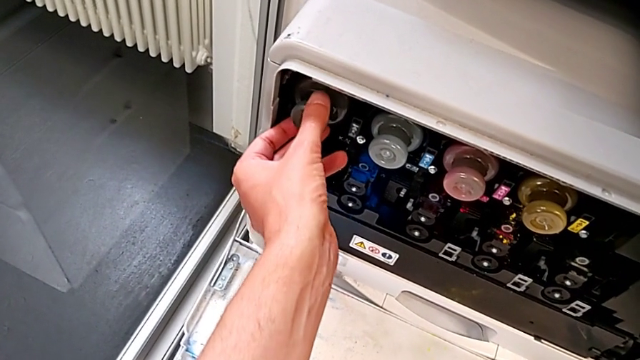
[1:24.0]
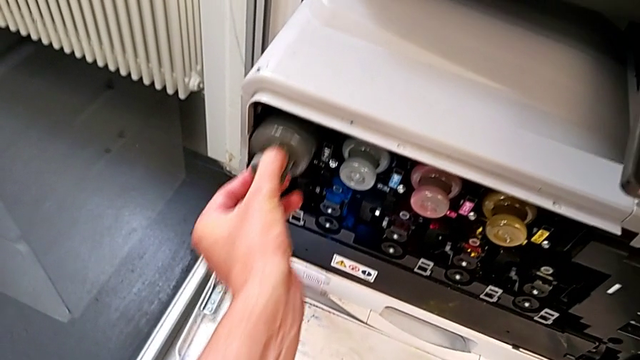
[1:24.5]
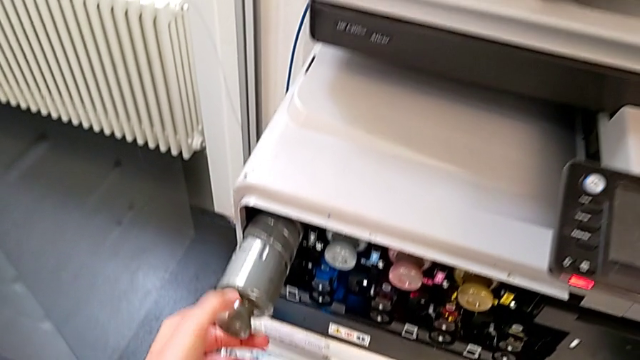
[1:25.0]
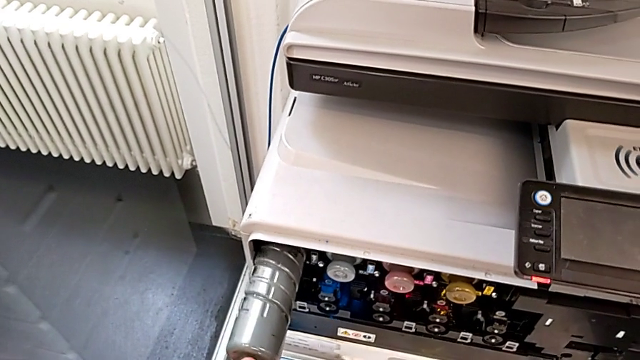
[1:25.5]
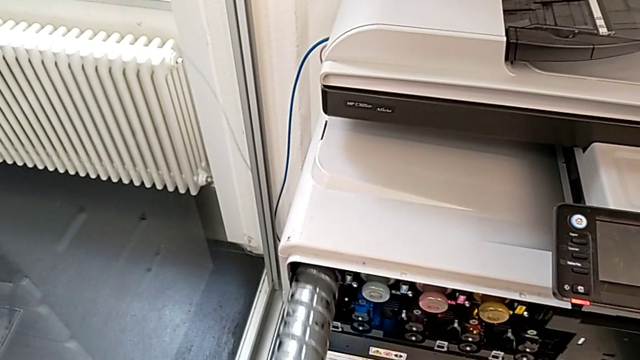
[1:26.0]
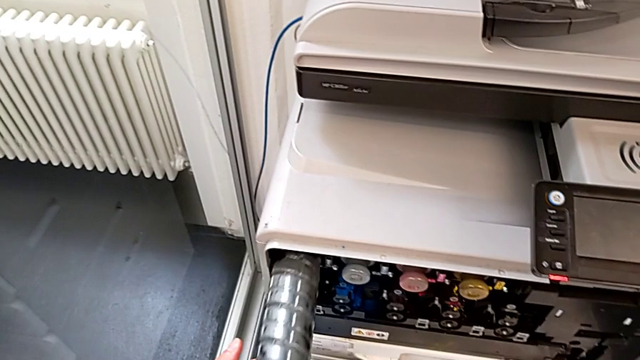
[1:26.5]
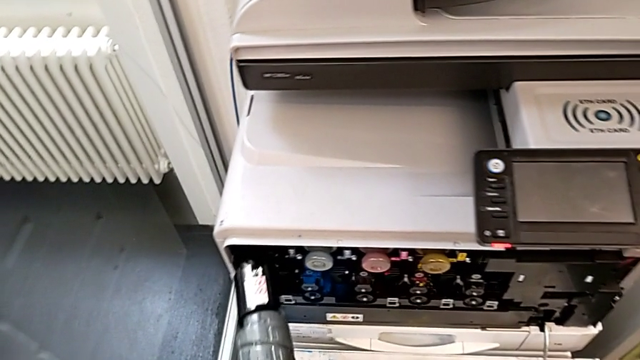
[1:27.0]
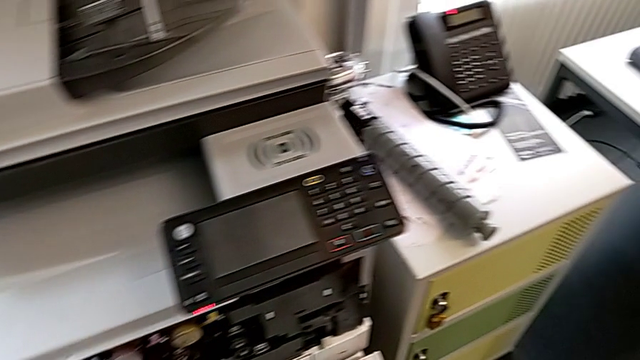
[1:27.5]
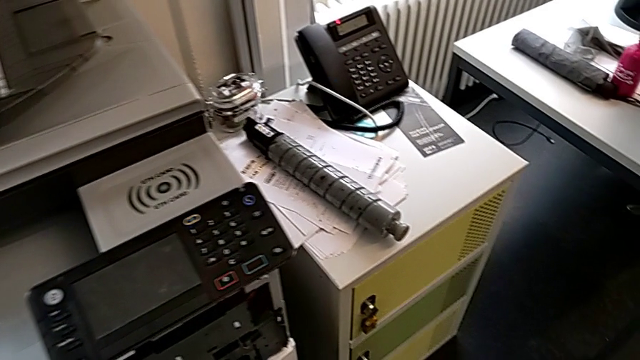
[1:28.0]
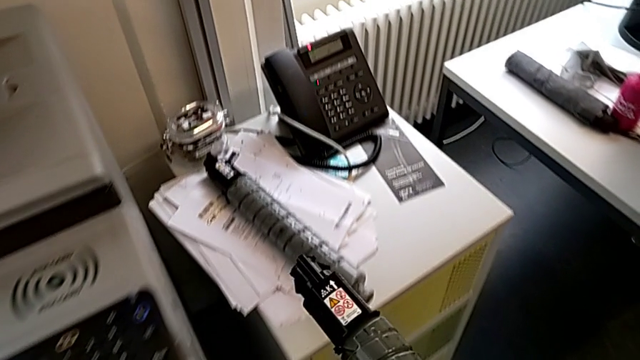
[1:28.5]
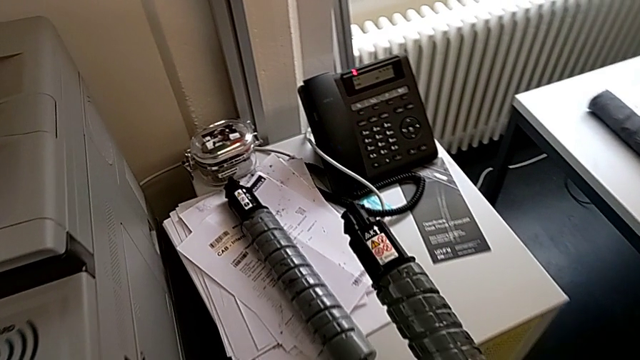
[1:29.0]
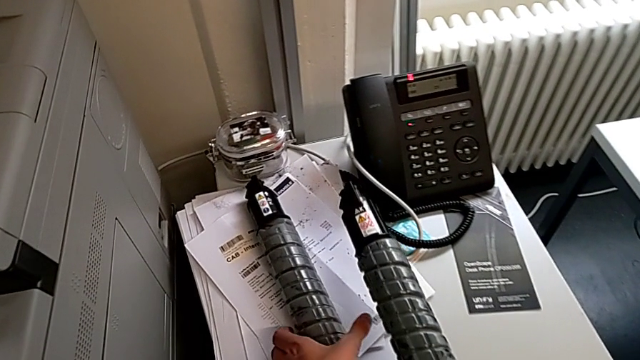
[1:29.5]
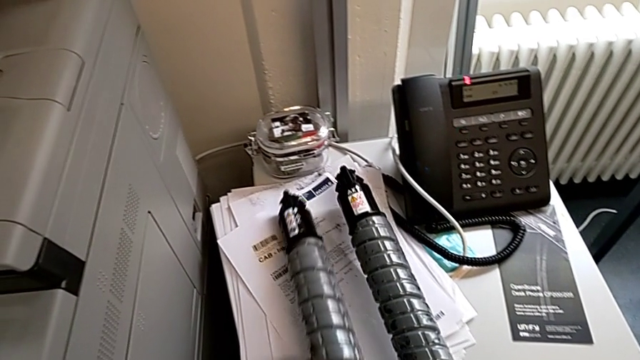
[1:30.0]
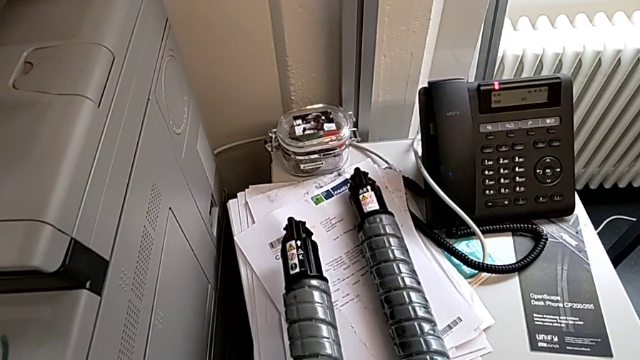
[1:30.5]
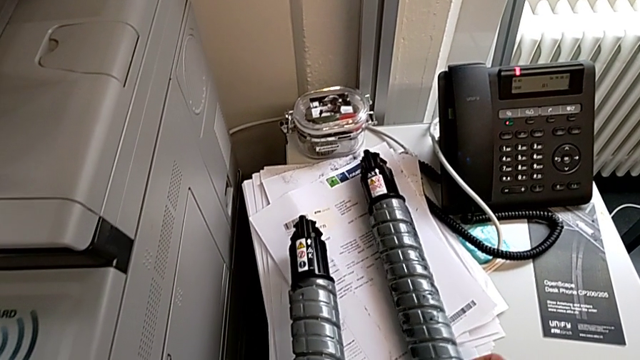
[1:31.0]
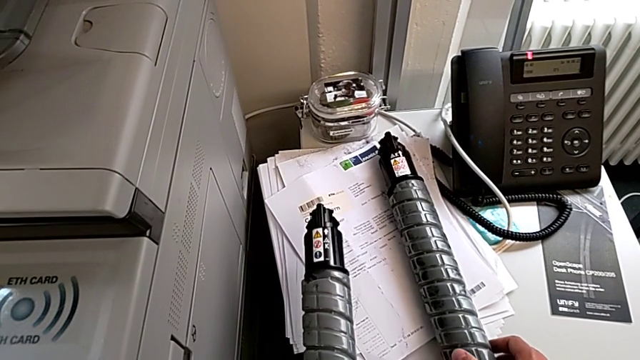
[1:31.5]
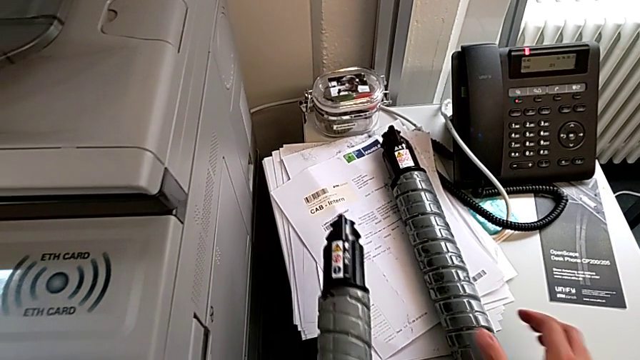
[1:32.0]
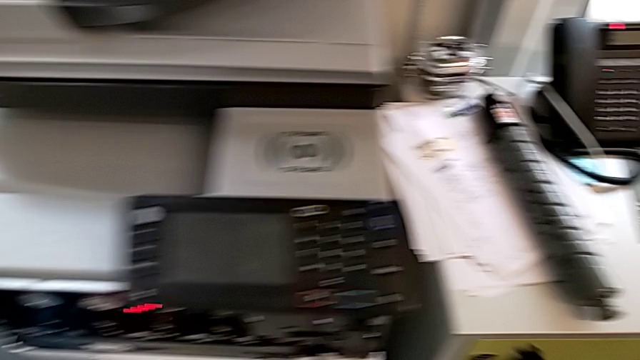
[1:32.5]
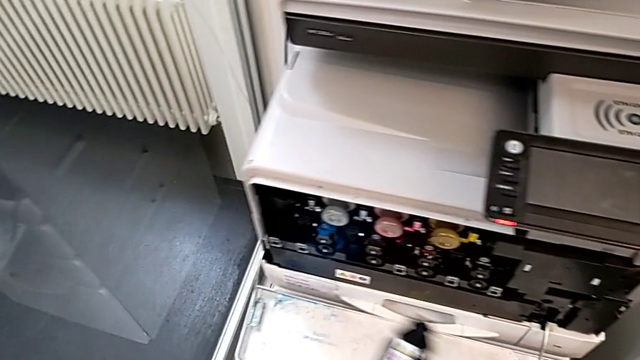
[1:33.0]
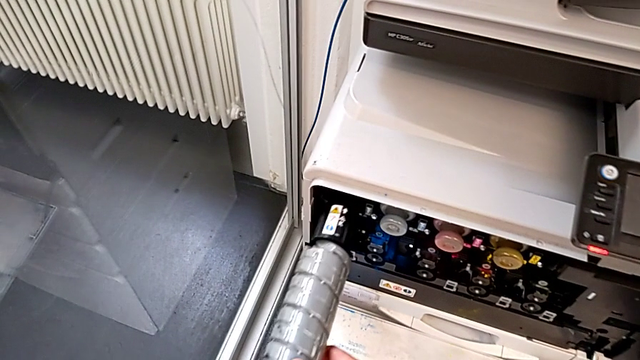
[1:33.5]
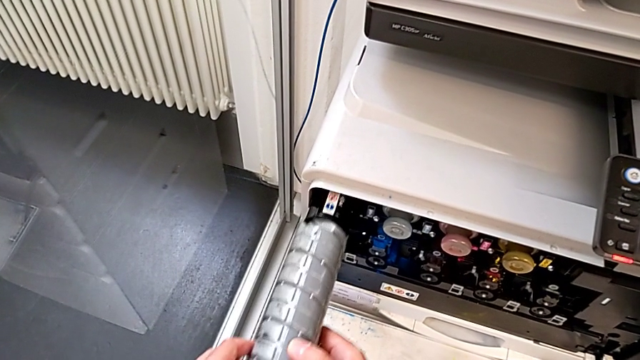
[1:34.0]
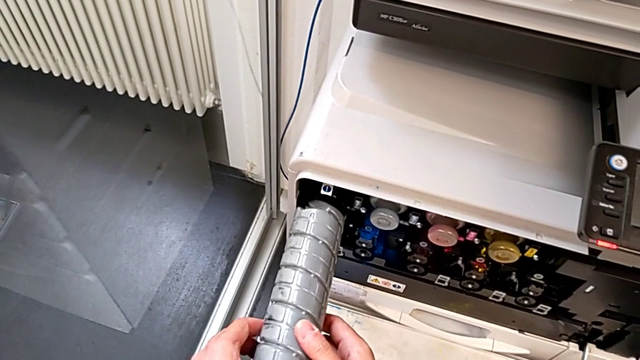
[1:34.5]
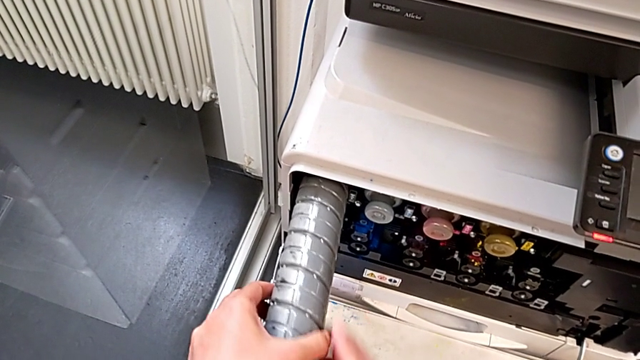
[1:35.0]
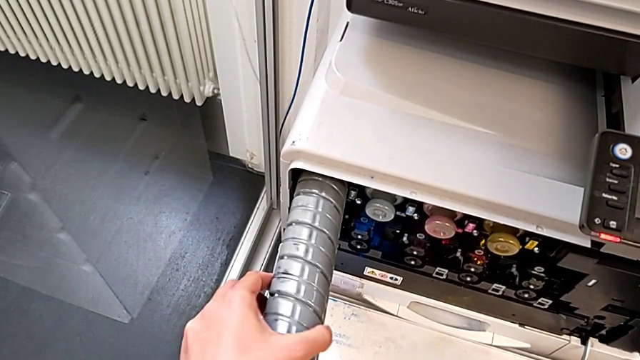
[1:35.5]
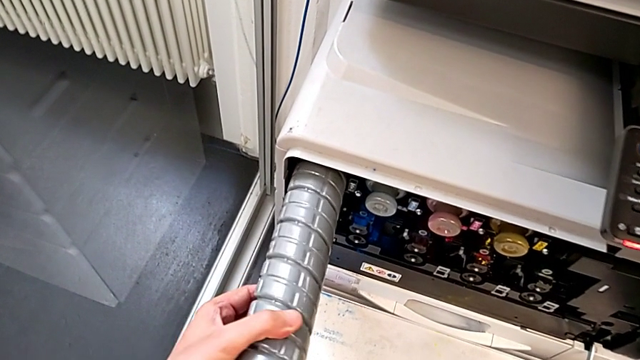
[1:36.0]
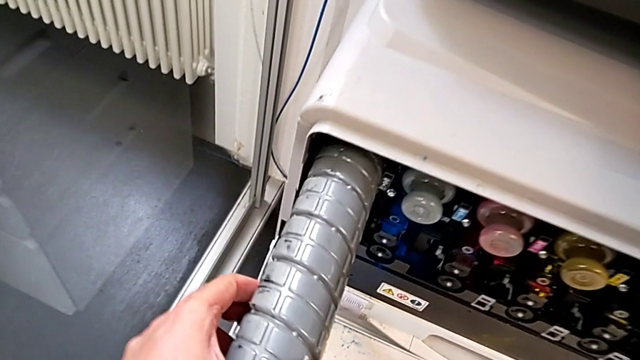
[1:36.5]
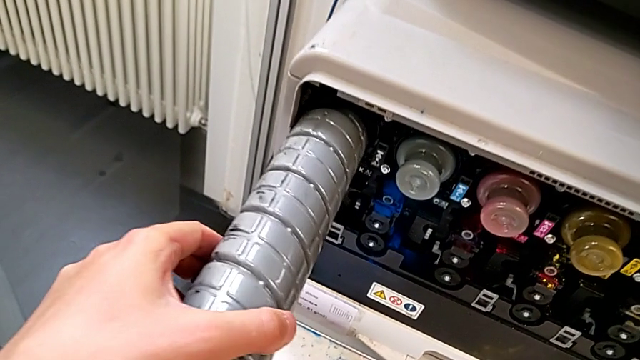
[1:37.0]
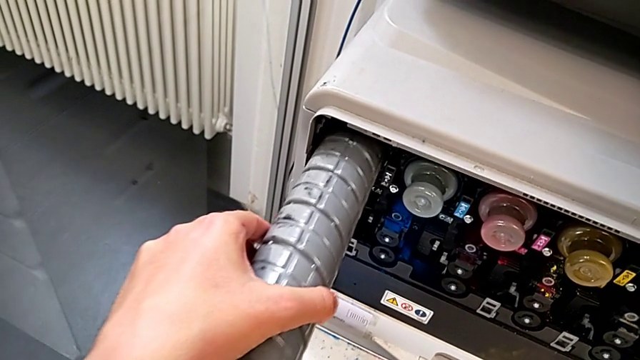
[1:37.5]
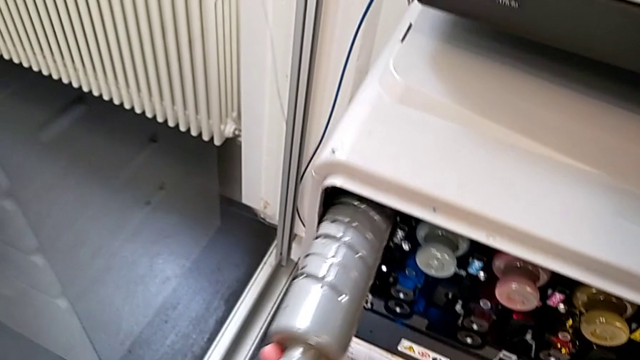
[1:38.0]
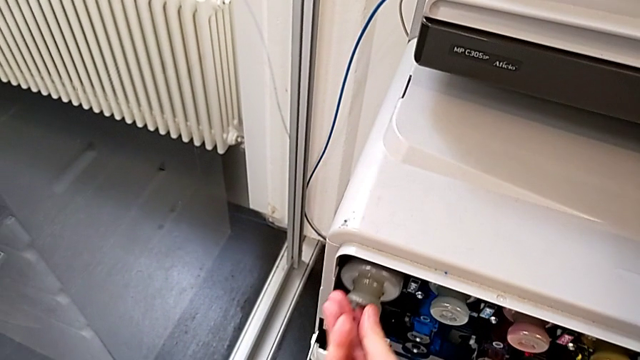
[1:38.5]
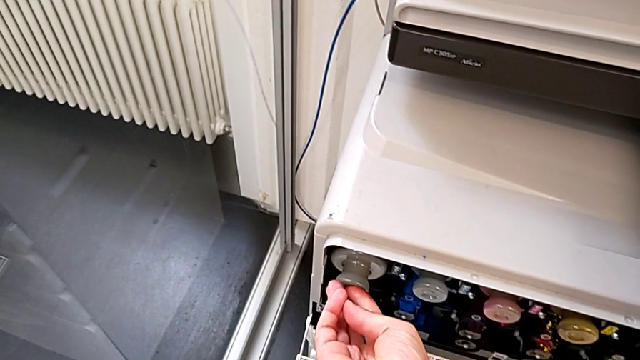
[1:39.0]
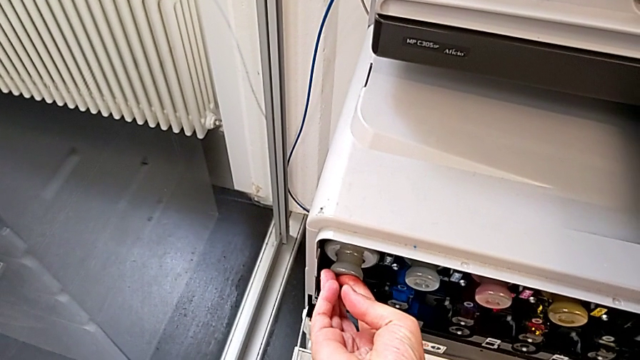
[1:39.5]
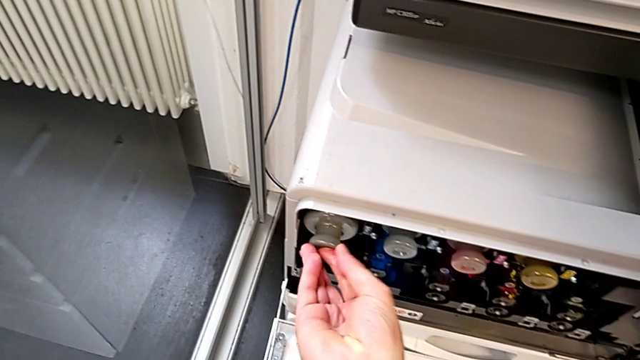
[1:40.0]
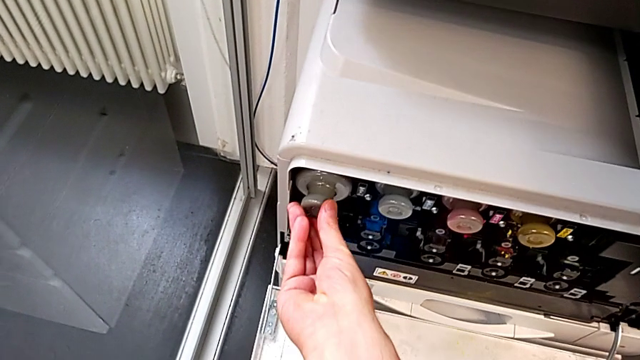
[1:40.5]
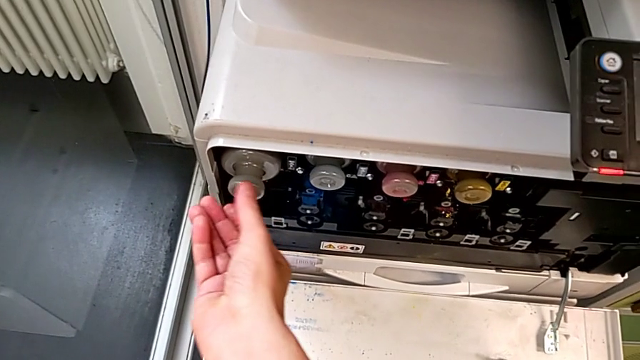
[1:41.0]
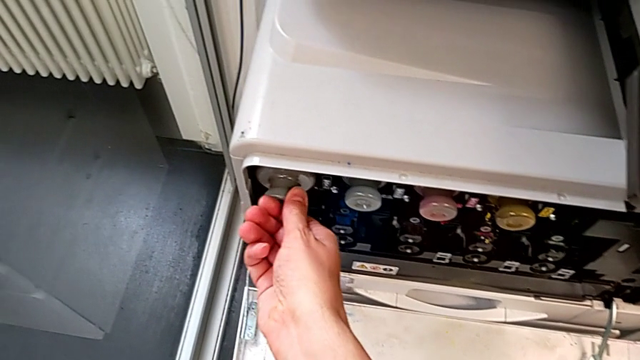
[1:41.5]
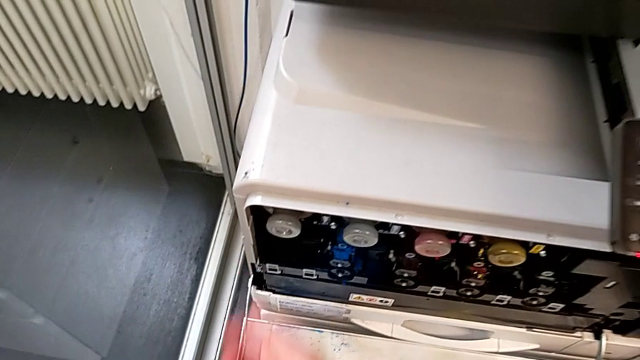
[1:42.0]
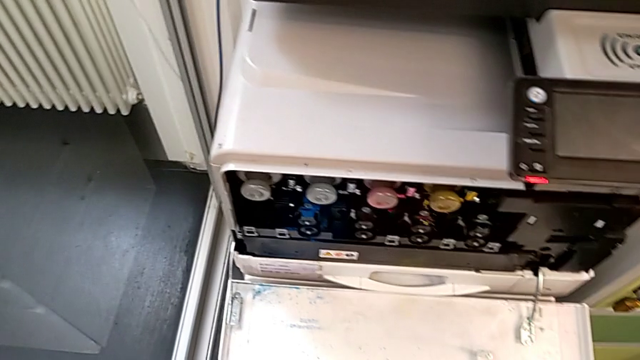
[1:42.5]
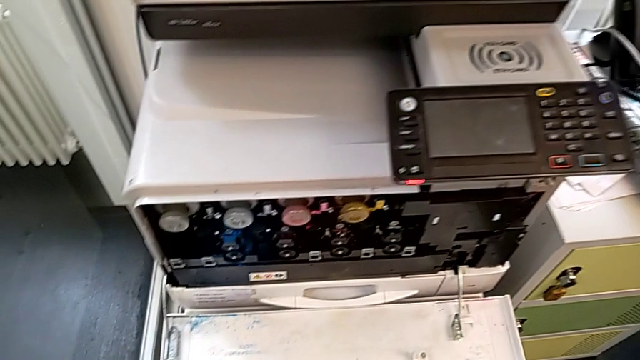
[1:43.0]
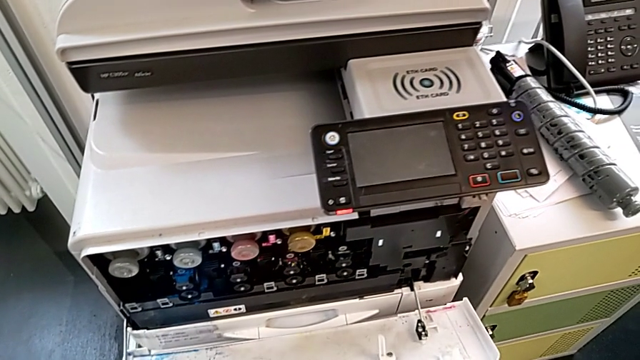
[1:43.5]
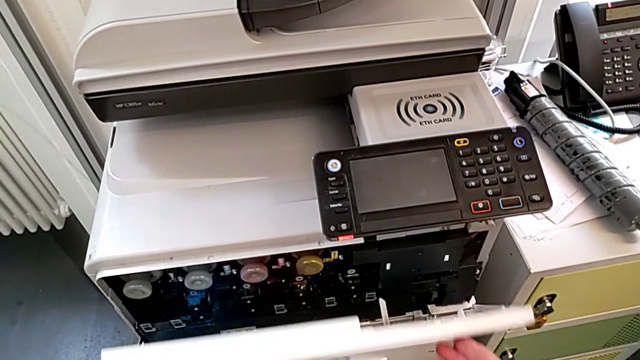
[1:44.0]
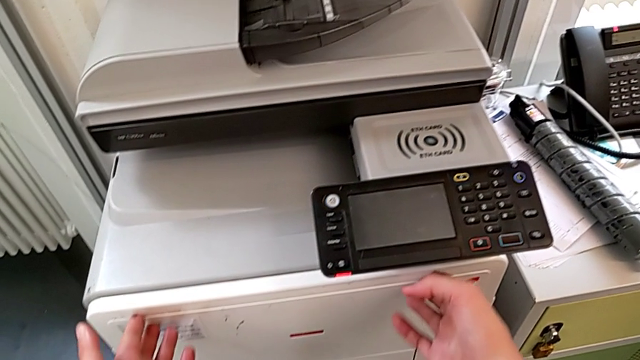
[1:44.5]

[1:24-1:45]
The camera wearer is exchanging a black ink cartridge. They pull the old ink cartridge, withdraw it, place it with the right hand, grab the new ink cartridge with the left hand, insert it, rotate it, insert it and close the cartridge gate.
